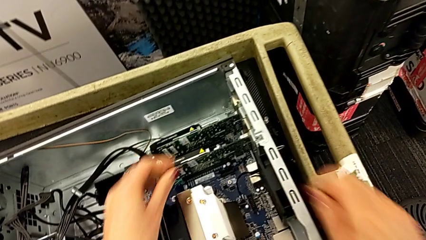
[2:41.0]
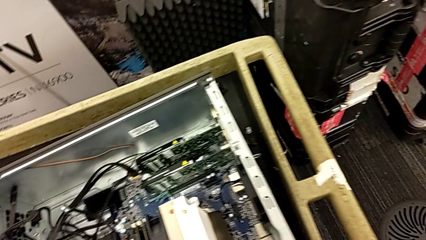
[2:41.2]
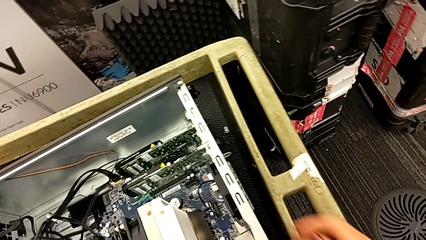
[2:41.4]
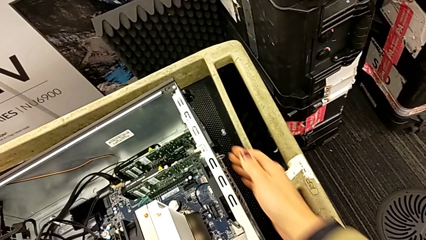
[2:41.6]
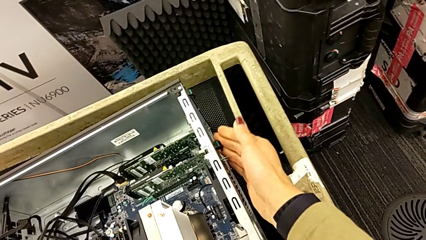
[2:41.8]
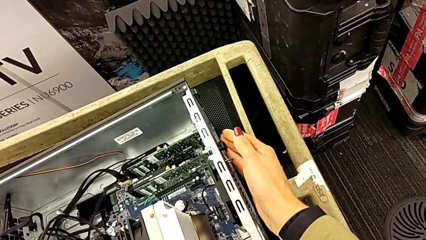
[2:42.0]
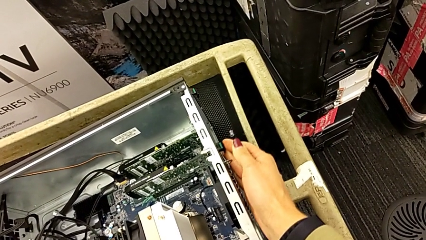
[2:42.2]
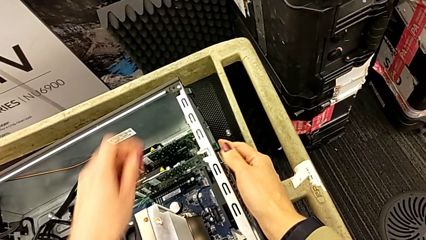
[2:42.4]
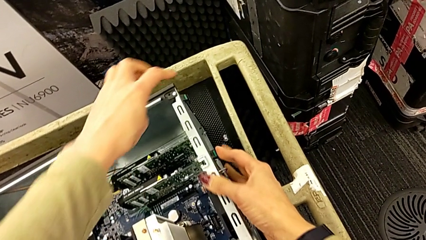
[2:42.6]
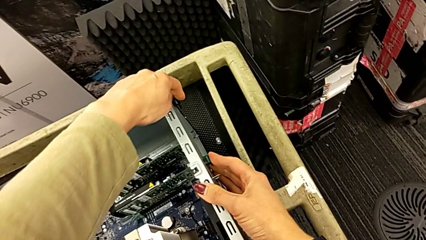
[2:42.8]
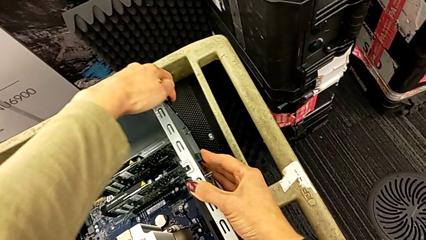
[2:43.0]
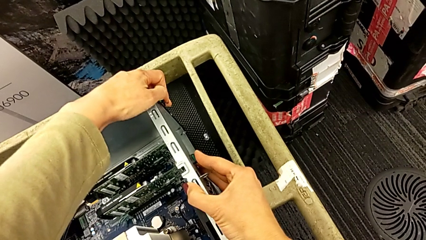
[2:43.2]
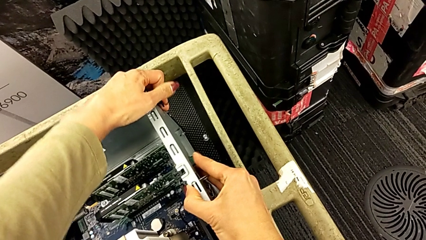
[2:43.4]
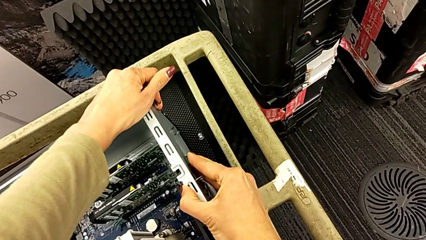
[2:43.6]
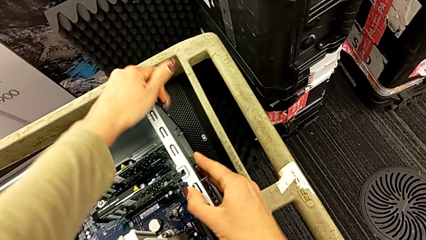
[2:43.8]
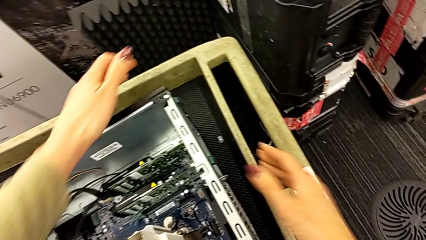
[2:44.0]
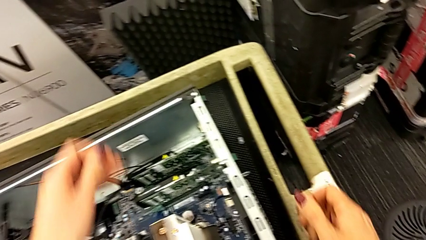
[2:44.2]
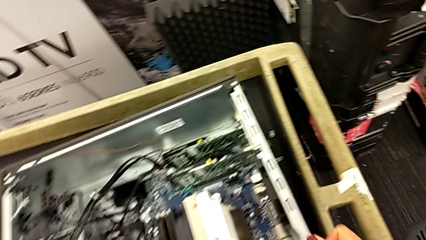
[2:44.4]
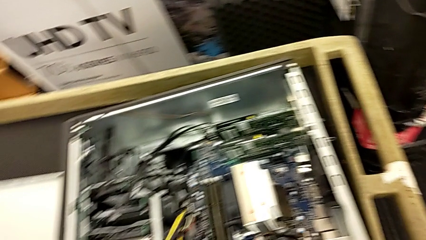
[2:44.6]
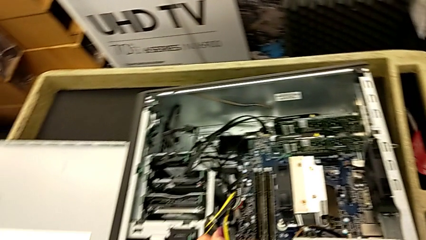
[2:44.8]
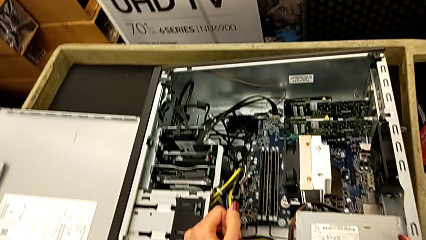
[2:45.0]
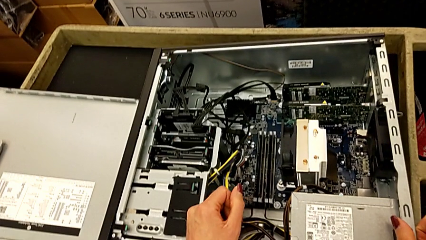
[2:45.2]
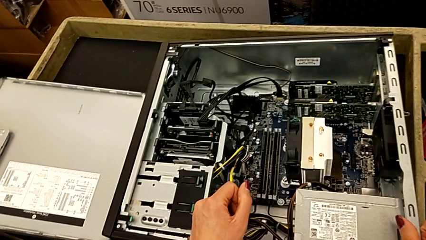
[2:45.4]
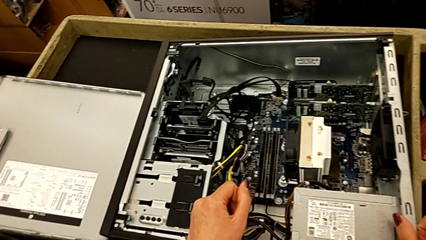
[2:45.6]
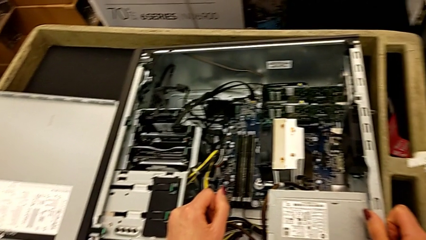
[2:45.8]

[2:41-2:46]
The camera wearer is putting the graphic cards back into the computer tower. They keep pressing the computer tab.

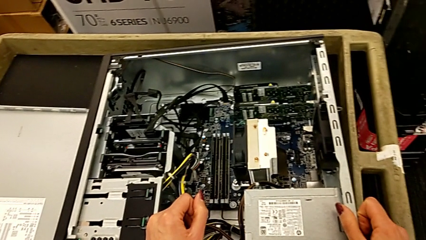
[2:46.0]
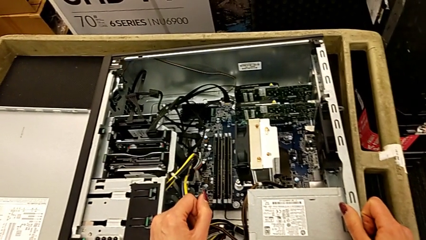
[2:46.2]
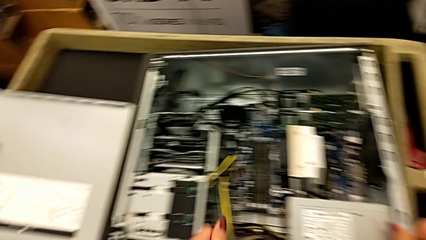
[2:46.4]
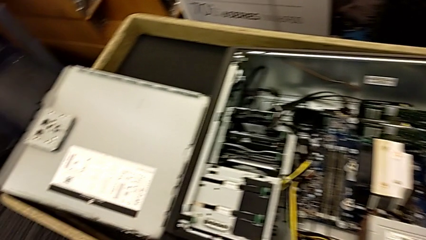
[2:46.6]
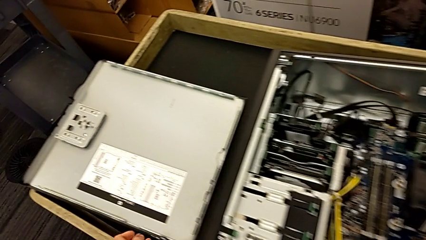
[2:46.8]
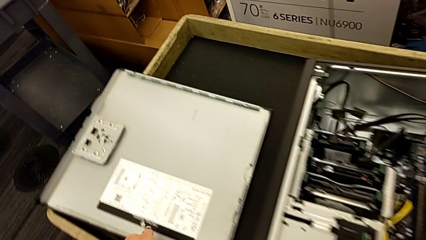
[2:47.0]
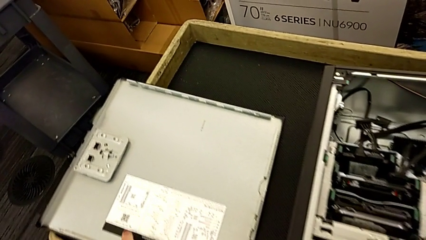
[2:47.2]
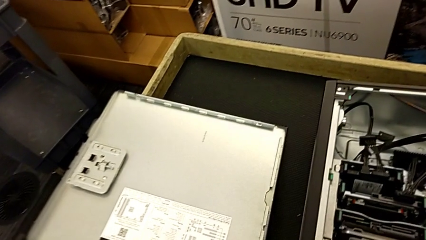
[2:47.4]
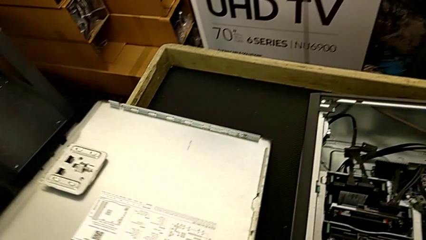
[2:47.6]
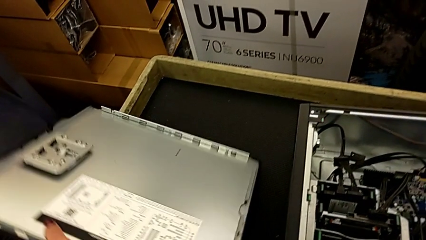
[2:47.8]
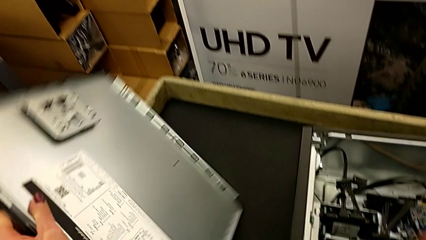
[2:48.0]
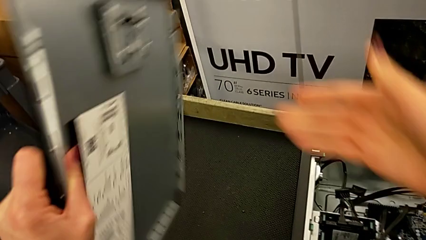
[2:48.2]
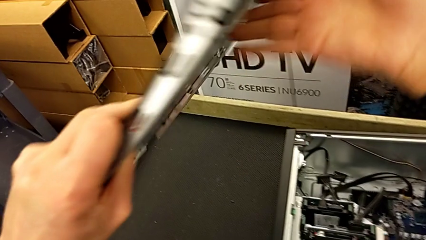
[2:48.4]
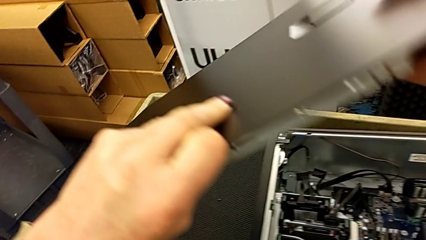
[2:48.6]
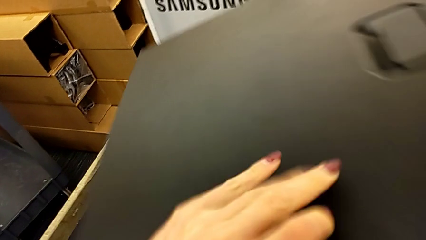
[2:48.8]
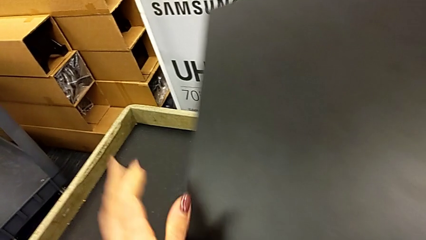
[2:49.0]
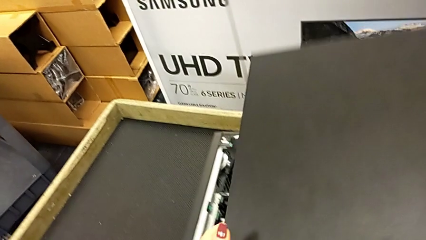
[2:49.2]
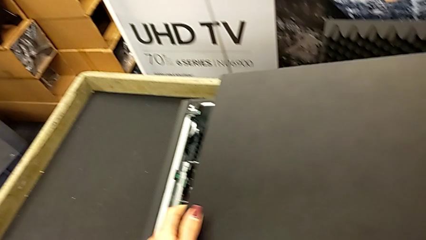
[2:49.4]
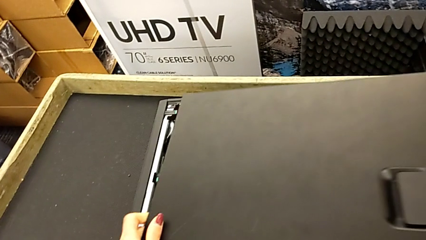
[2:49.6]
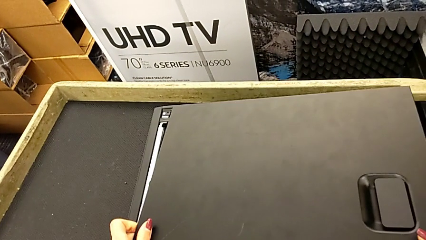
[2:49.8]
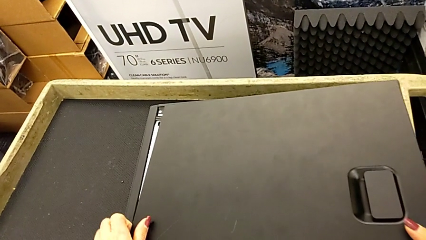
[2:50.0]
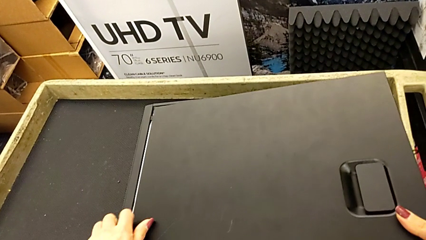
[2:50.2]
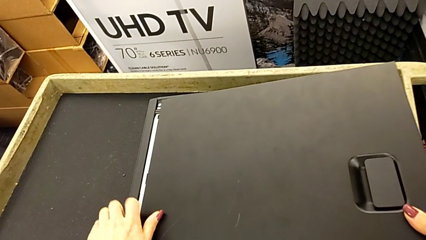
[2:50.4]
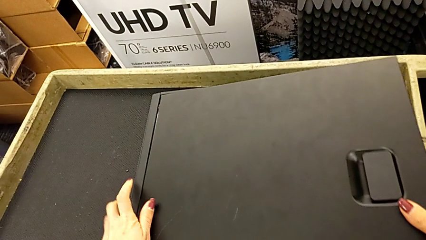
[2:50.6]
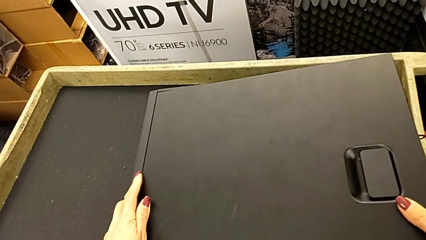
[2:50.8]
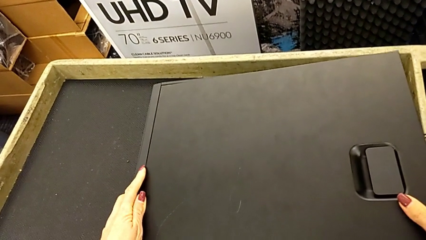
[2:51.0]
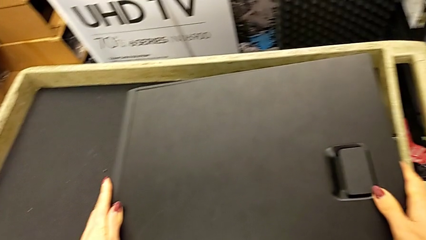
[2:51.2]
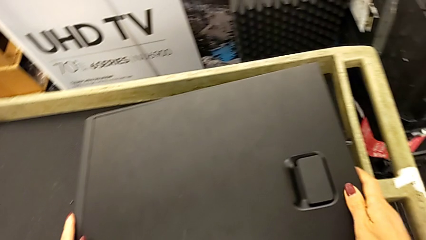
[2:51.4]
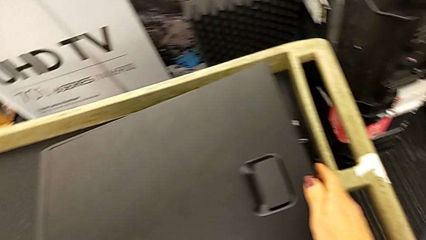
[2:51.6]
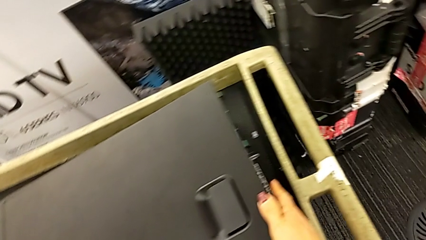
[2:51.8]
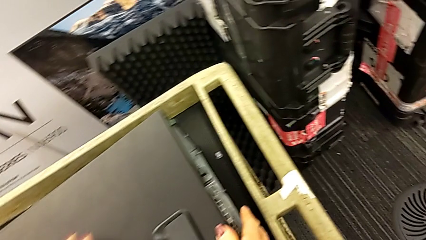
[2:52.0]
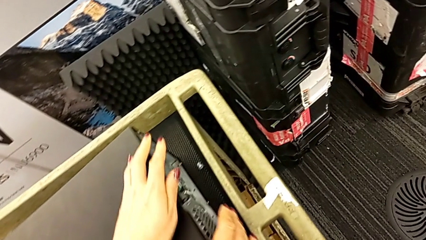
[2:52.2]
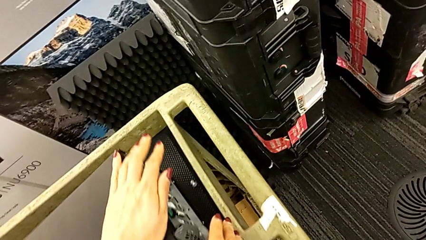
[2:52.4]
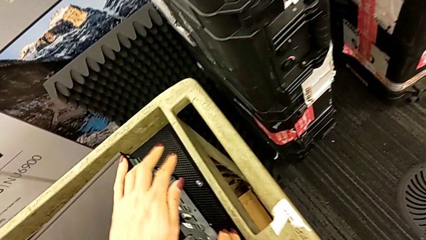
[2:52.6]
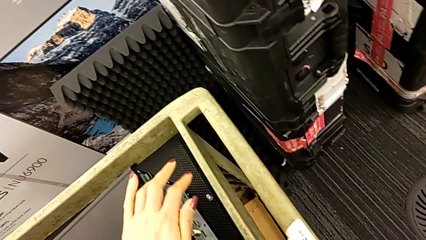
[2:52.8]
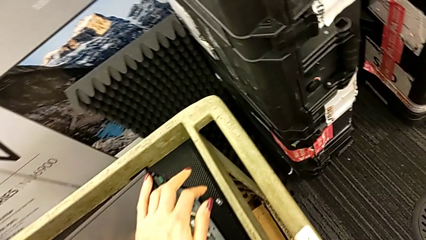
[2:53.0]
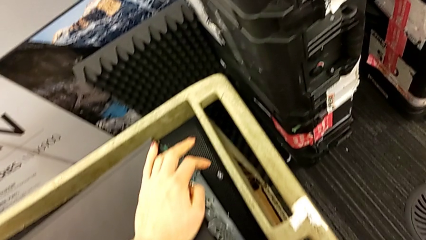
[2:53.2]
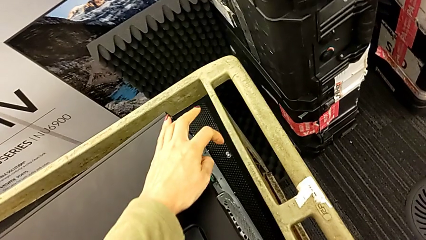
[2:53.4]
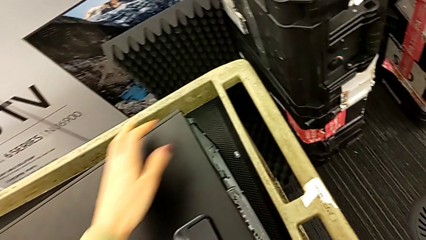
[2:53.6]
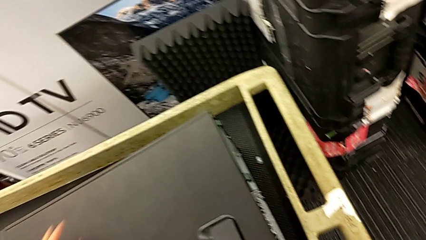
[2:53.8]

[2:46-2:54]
The camera wearer closes the computer tower. They grab the cover, lift it and close the computer tower.

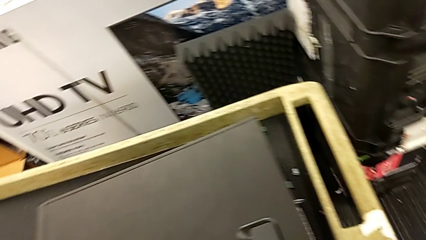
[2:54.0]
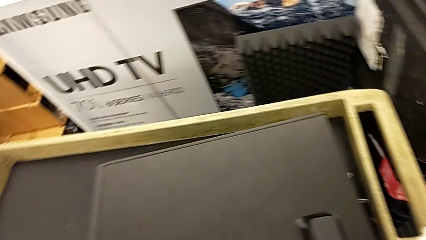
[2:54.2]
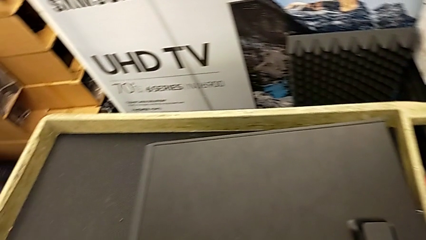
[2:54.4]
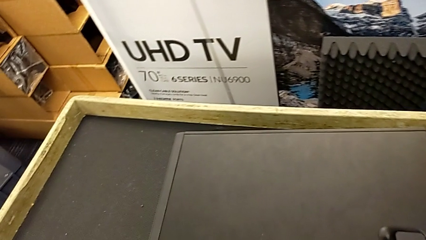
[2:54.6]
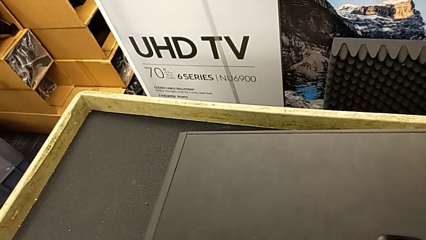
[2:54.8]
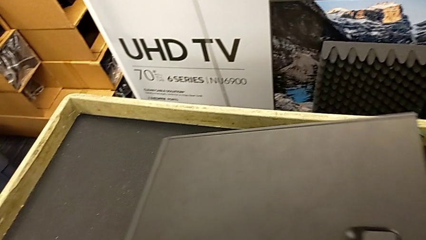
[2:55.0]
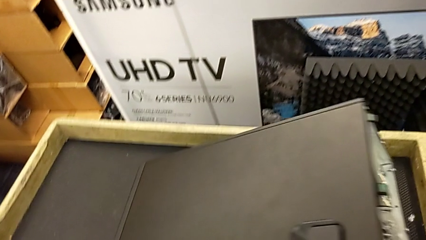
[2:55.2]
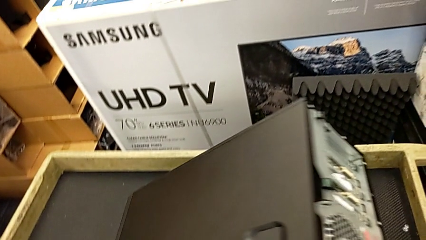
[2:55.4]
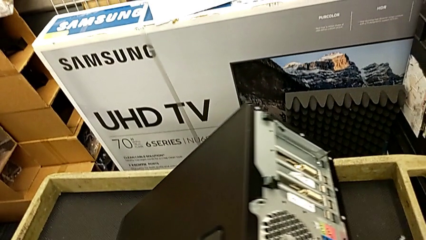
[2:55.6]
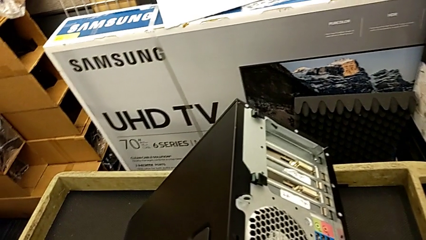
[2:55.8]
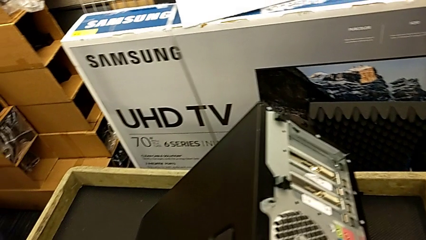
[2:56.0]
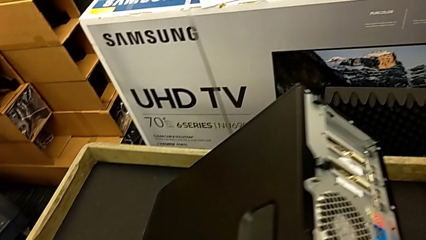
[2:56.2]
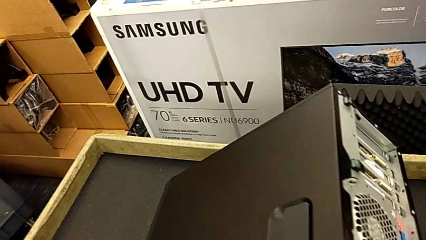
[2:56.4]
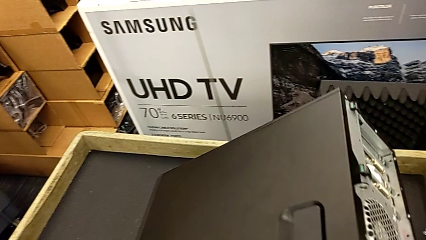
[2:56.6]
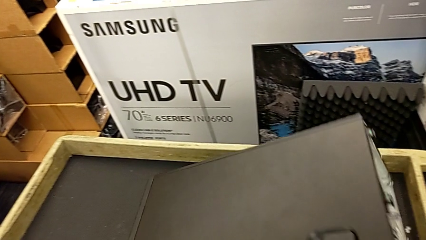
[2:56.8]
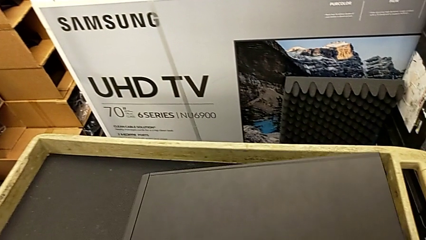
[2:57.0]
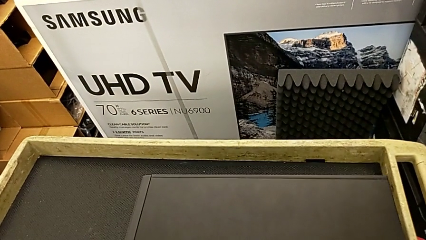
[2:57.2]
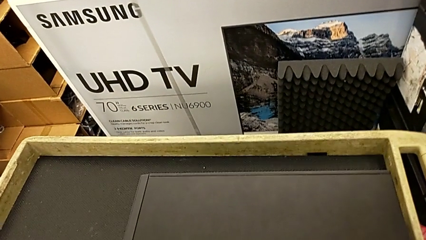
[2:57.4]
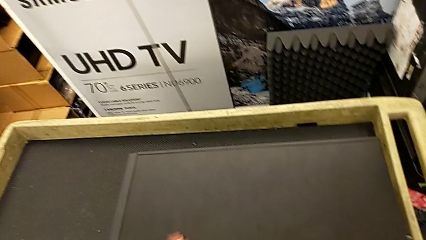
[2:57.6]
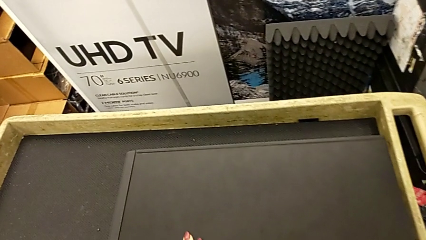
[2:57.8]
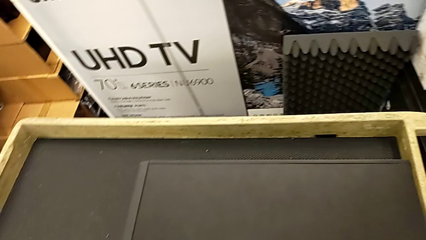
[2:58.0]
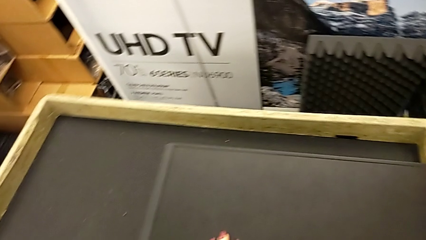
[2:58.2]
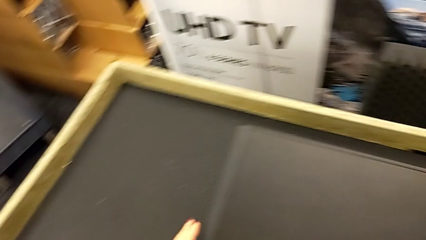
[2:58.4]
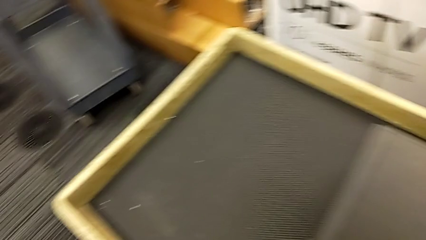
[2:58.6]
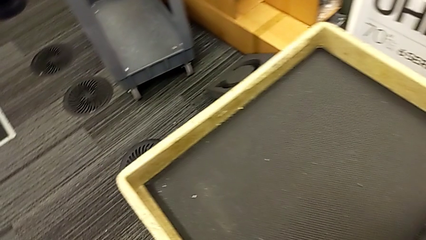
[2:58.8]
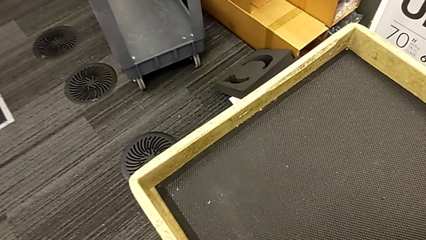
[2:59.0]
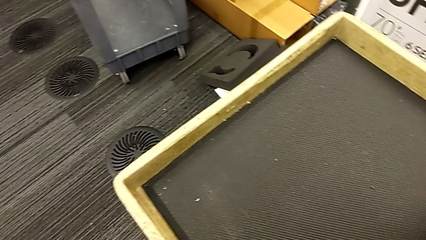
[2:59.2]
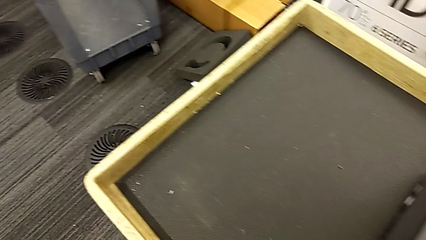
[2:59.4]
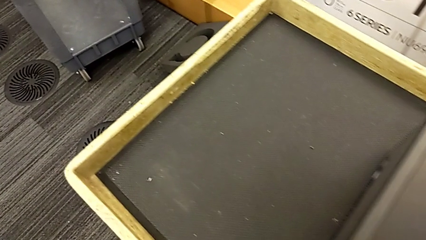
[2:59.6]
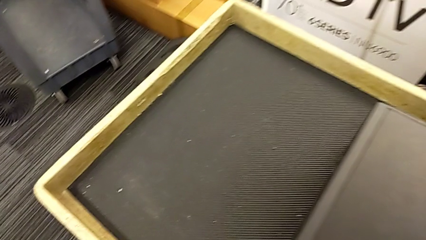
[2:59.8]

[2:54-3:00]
The camera wearer is plugging the HDMI and power supply cables. They grab the computer tower and begin to lift it.
